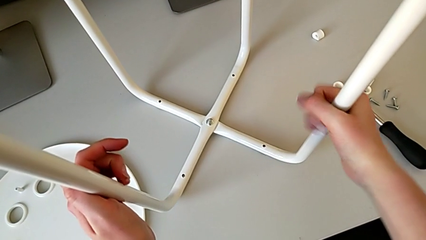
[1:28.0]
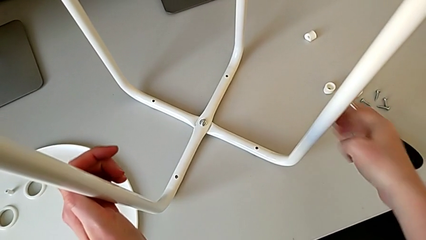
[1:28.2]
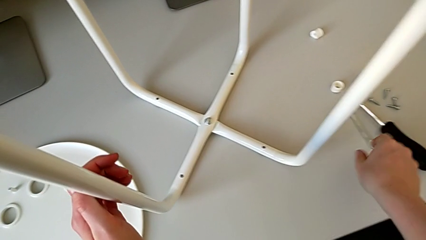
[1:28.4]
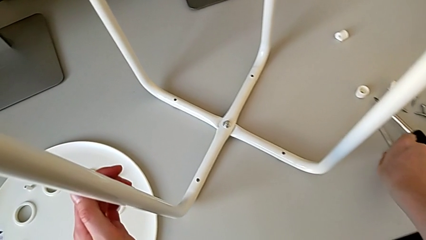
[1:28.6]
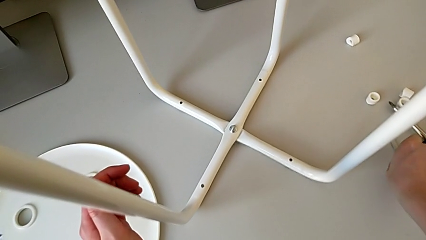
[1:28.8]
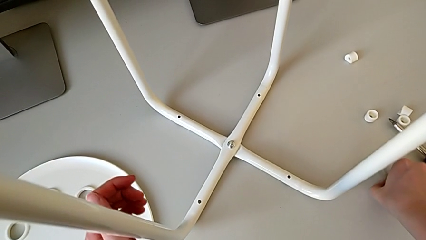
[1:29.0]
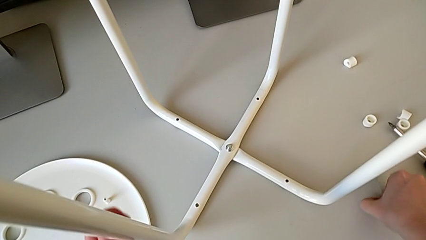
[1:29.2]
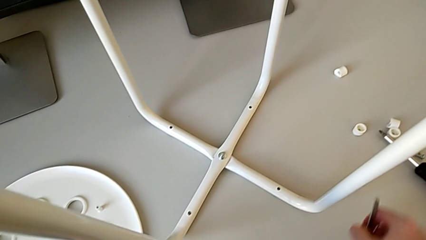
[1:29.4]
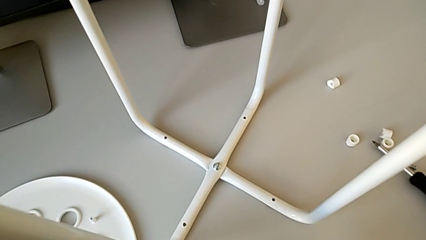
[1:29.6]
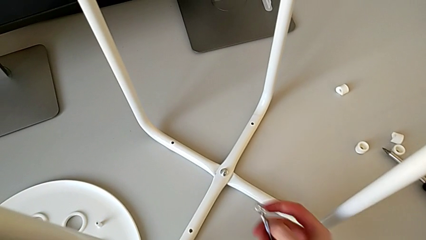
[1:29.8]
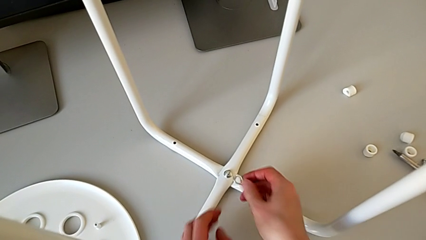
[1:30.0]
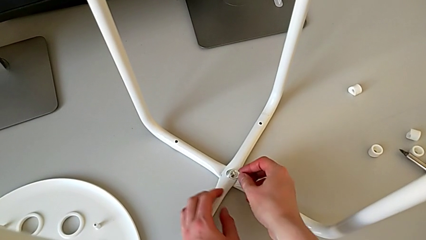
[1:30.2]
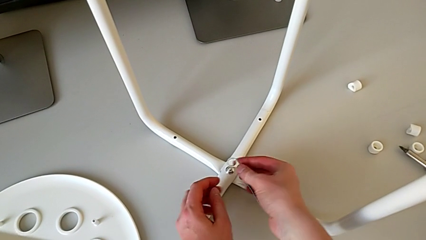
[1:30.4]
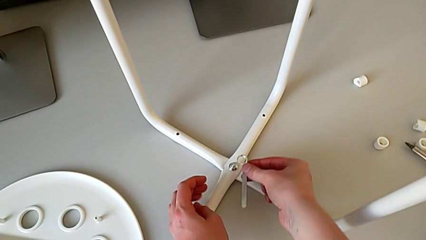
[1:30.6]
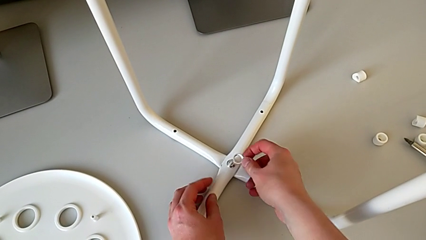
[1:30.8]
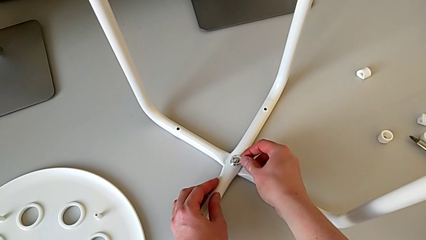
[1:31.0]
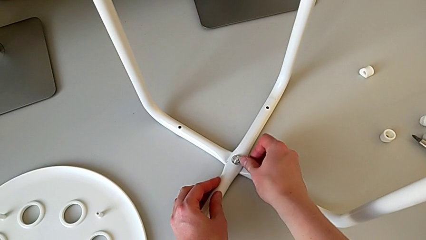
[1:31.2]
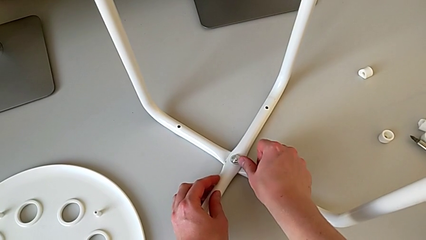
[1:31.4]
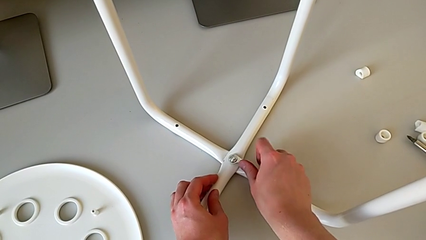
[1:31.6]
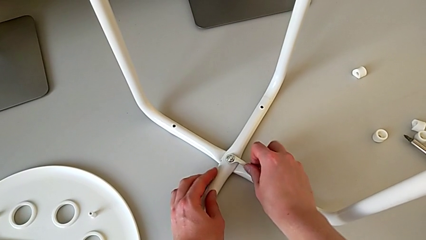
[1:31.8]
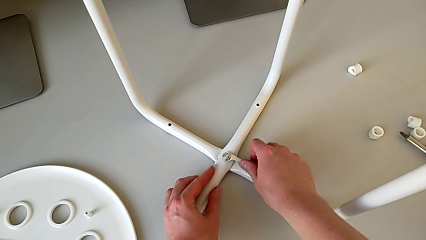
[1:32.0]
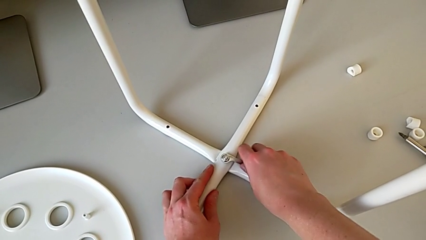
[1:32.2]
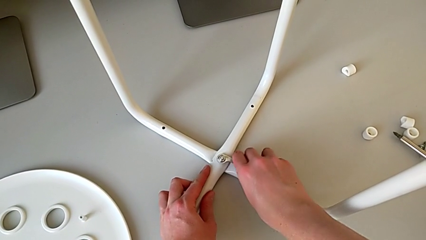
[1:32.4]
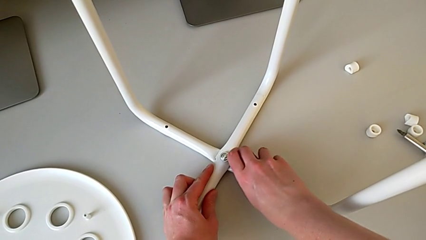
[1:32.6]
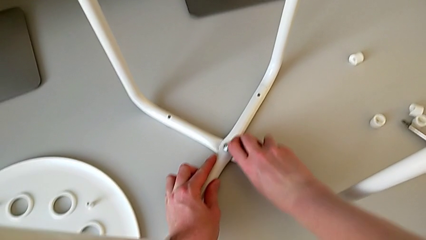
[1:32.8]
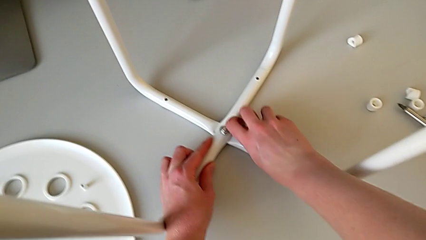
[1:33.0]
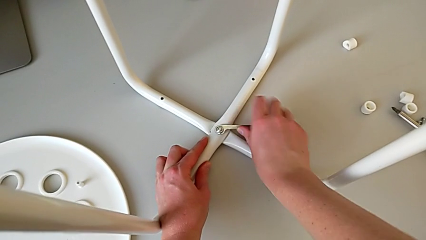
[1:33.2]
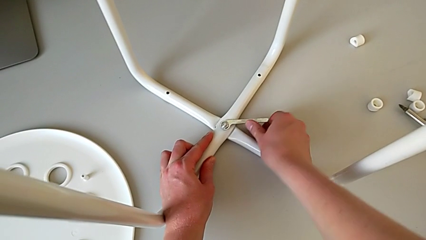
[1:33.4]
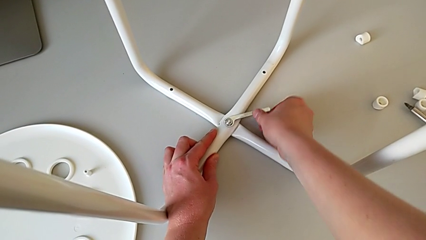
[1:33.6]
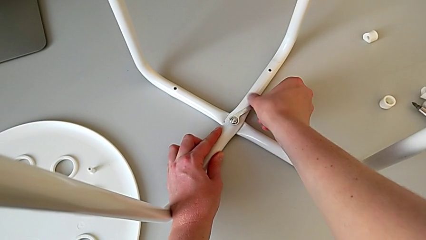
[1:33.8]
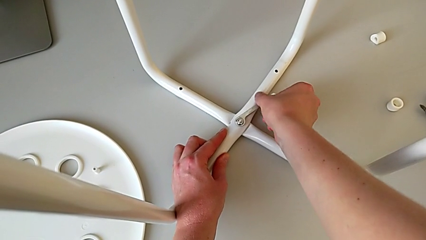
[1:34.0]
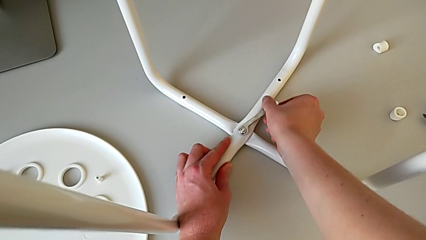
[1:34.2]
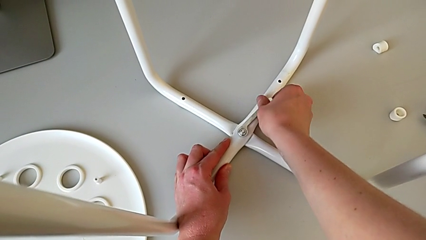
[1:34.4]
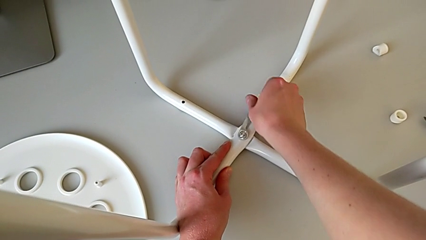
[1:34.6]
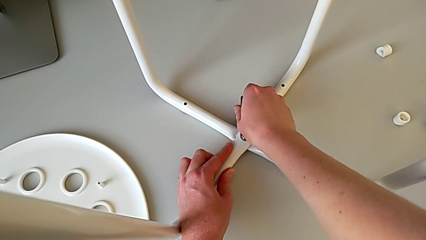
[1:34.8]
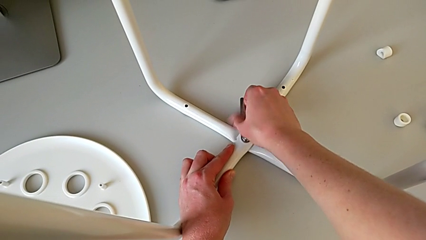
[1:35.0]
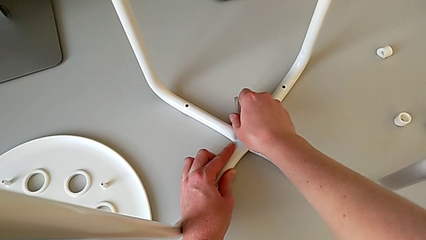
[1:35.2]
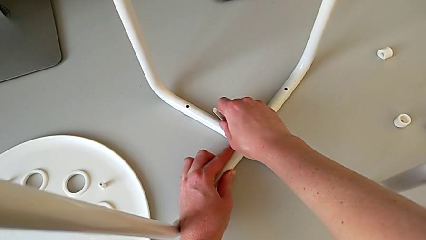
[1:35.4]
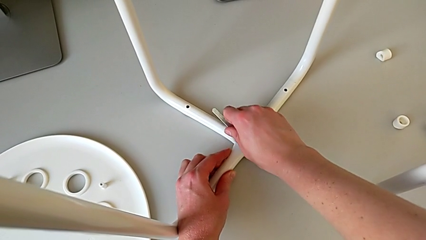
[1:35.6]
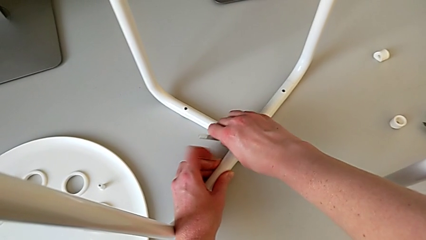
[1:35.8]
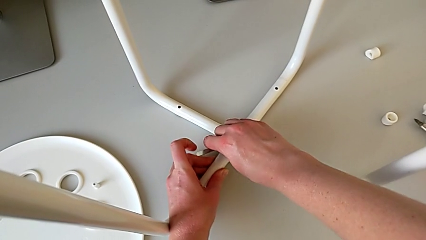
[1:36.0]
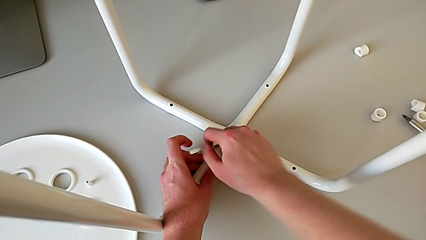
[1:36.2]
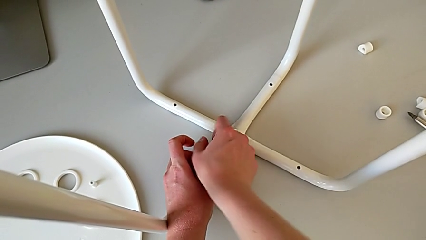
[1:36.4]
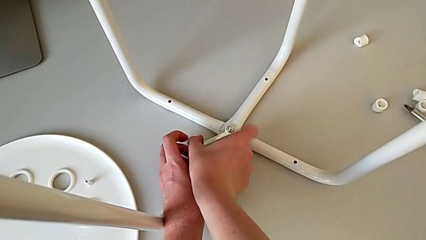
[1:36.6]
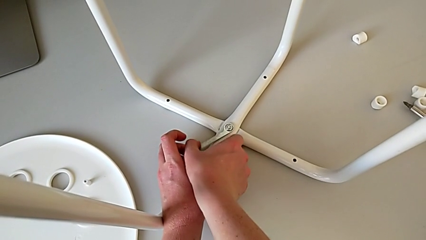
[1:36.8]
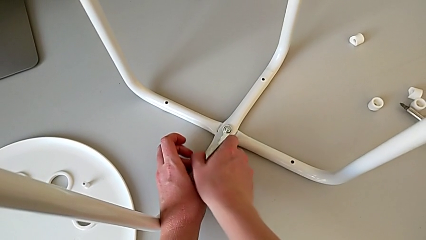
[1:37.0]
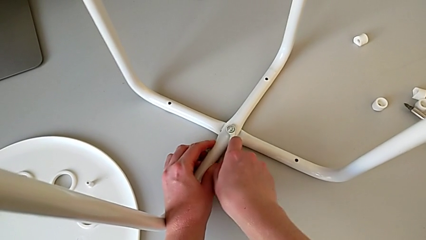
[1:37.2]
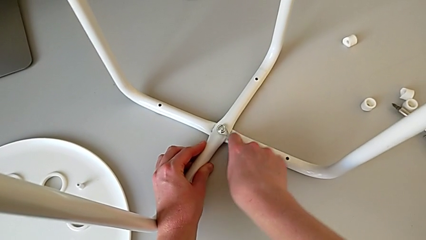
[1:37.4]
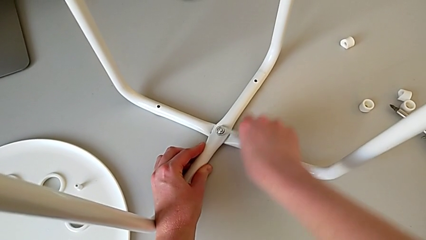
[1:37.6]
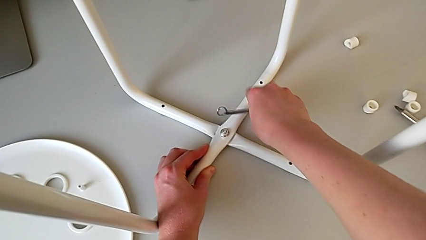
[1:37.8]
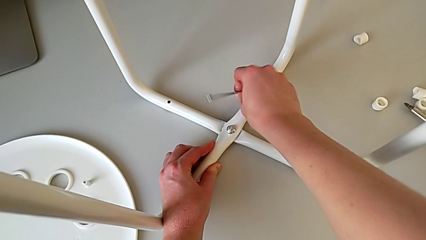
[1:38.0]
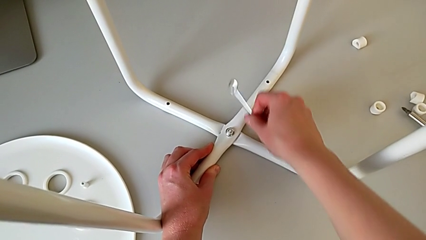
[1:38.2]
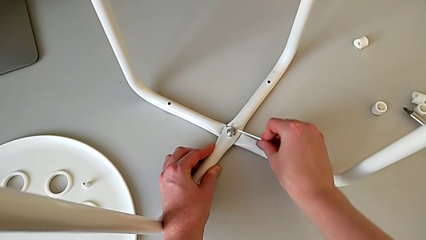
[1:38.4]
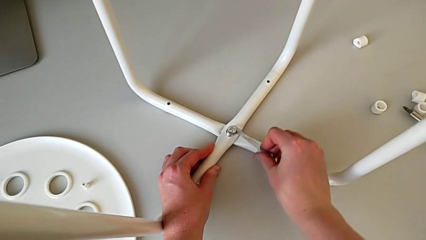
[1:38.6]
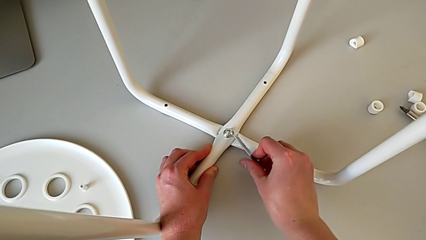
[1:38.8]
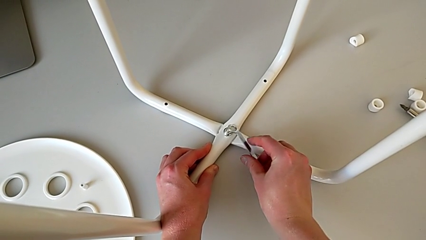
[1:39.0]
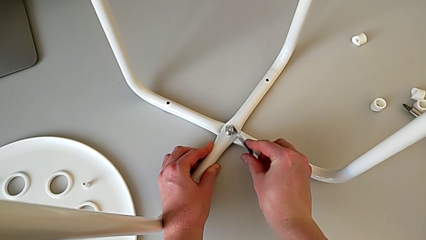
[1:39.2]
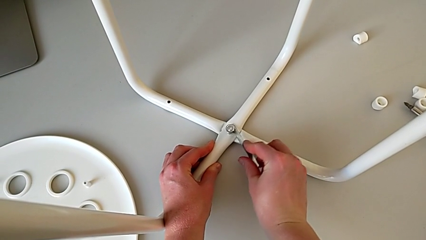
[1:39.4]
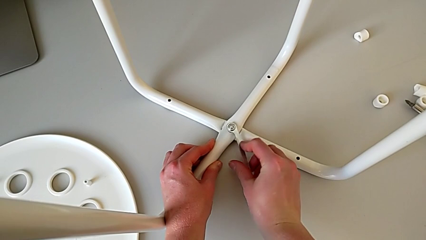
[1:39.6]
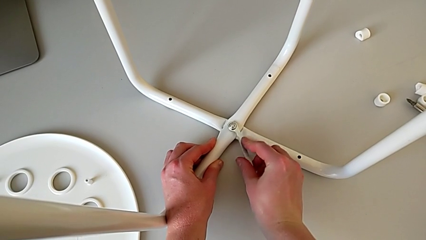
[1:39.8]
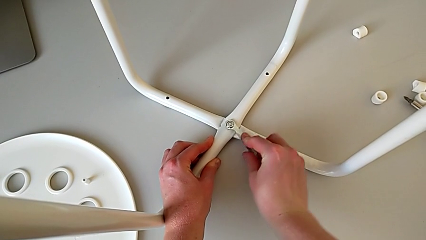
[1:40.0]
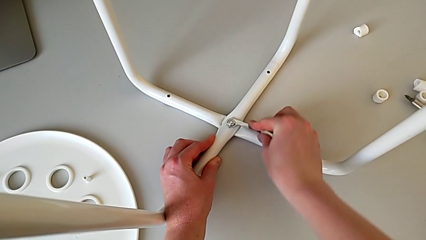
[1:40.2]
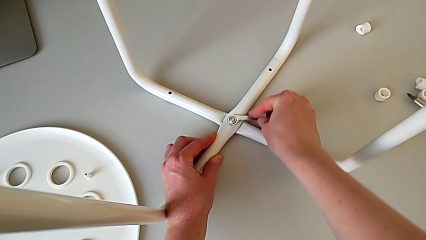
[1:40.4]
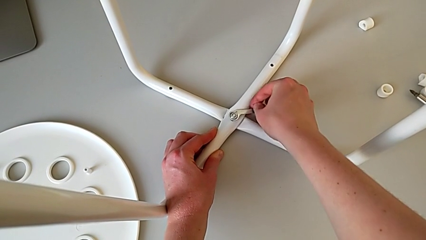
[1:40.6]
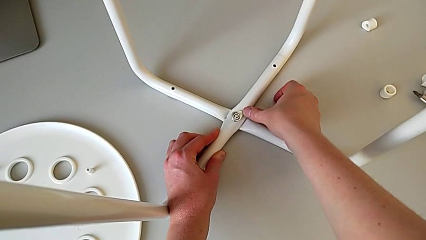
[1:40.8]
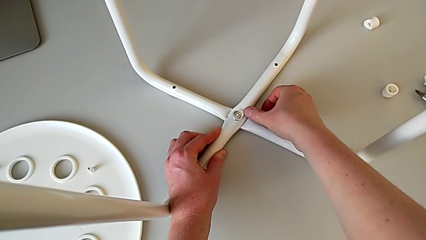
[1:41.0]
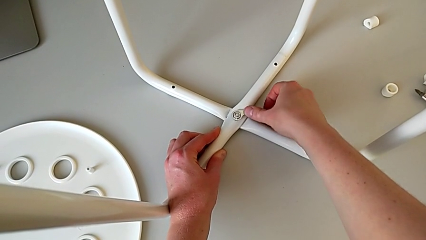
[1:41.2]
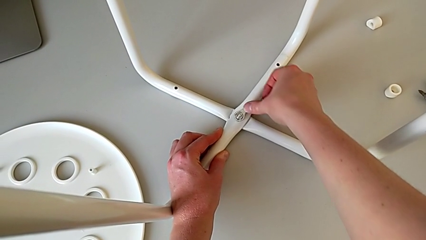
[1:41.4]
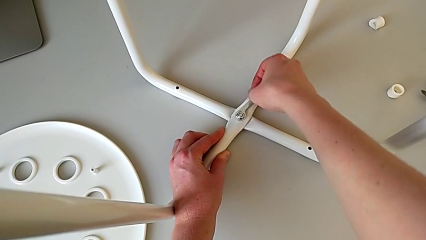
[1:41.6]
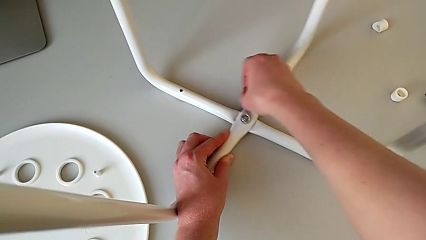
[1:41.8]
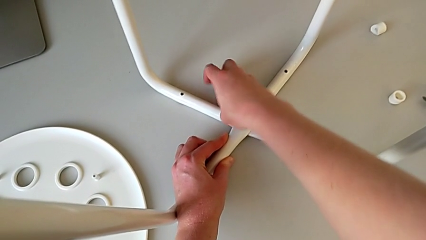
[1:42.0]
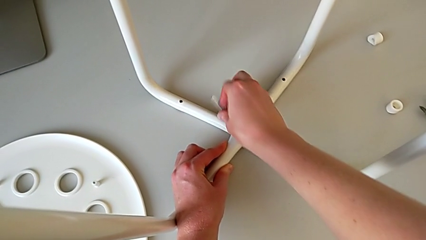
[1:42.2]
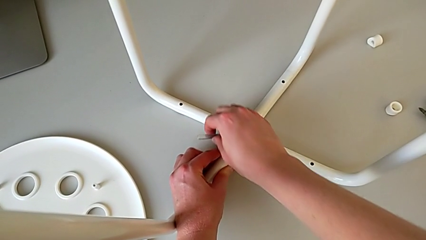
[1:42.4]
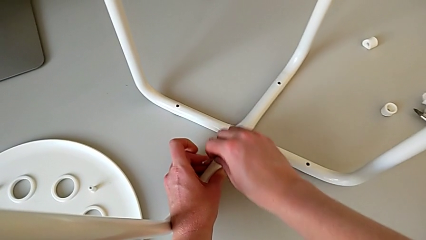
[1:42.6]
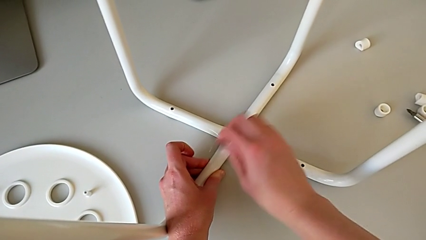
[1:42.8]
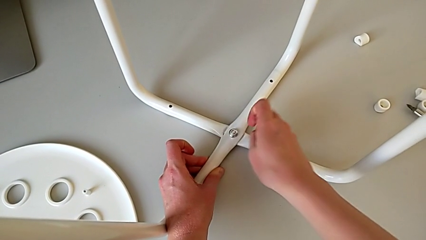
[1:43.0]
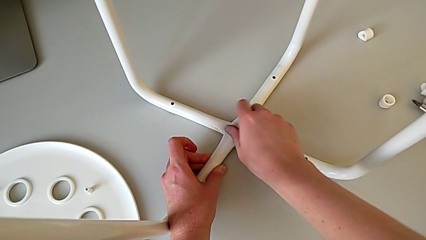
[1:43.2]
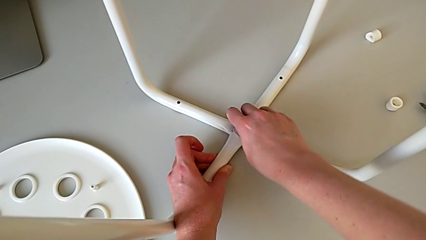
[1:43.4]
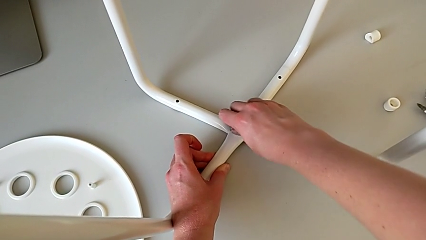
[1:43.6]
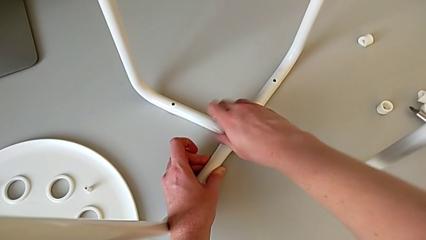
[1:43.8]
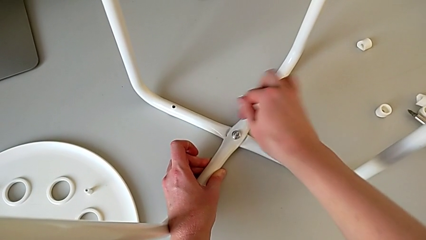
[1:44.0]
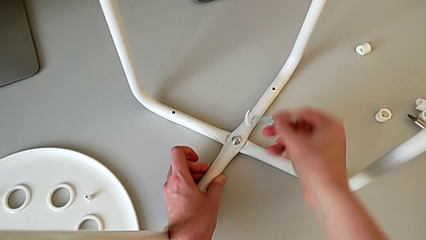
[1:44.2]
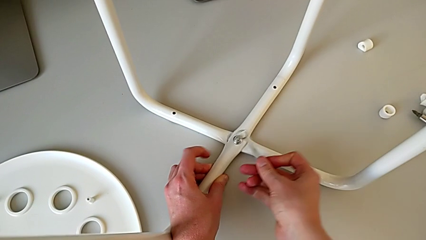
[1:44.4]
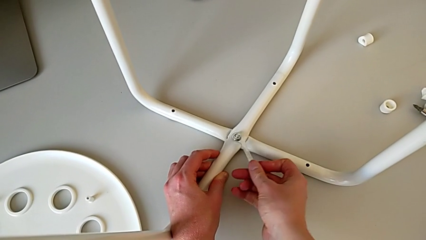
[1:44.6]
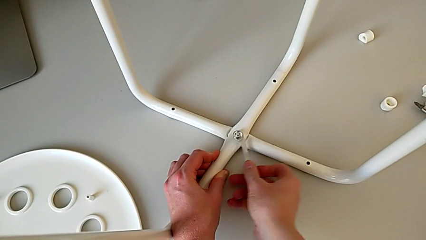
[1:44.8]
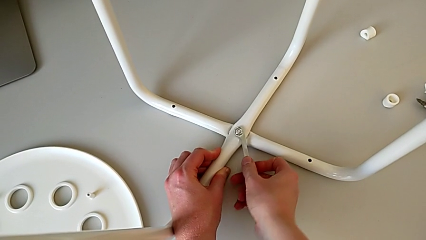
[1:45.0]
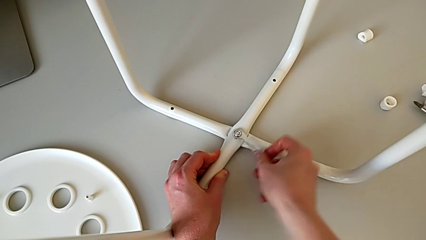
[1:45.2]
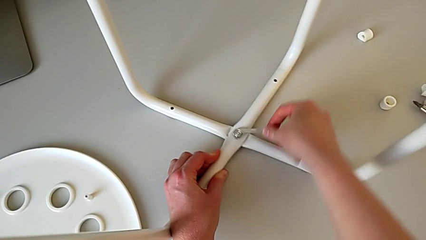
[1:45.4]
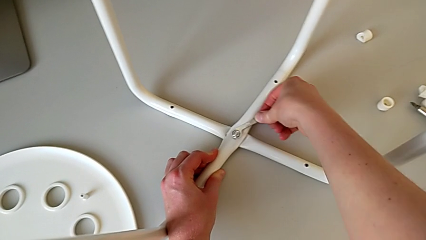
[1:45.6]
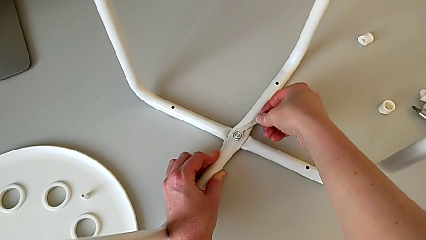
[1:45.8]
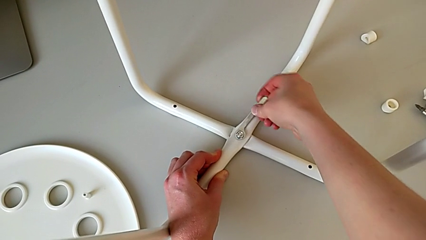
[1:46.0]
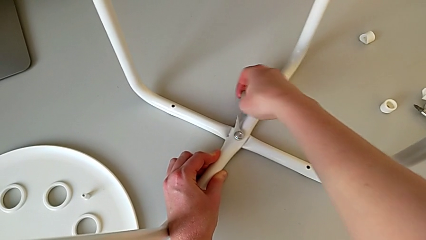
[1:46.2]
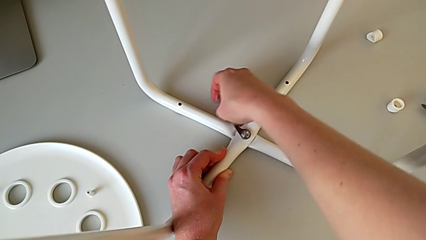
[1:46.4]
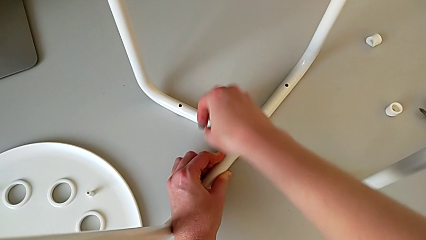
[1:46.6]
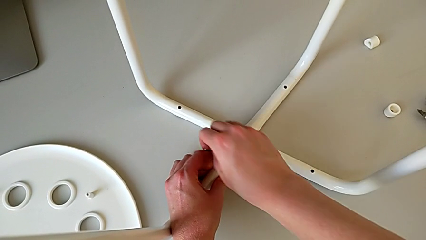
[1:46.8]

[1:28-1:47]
The camera wearer is unscrewing the middle hex nut on the leg of the chair. They approach the hexagonal wrench, grab it, lift it, approach the middle hex nut, insert the hexagonal wrench, unscrew the middle hex nut, wrongly drop the hexagonal wrench, insert it, unscrew the middle hex nut, wrongly unscrew it and drop the hexagonal wrench, insert it and unscrew the middle hex nut.
